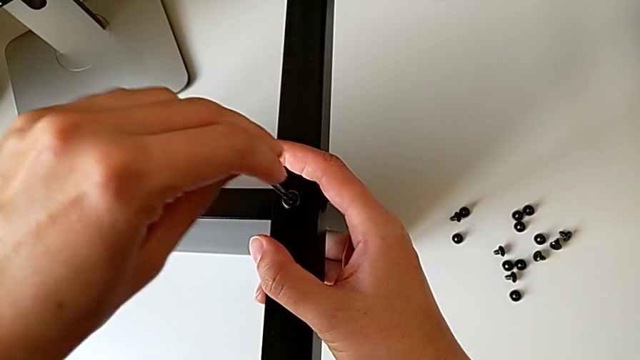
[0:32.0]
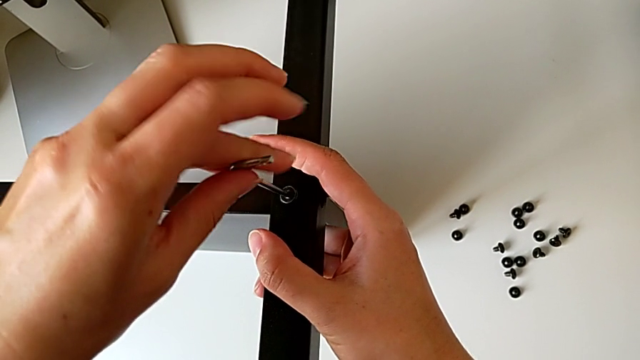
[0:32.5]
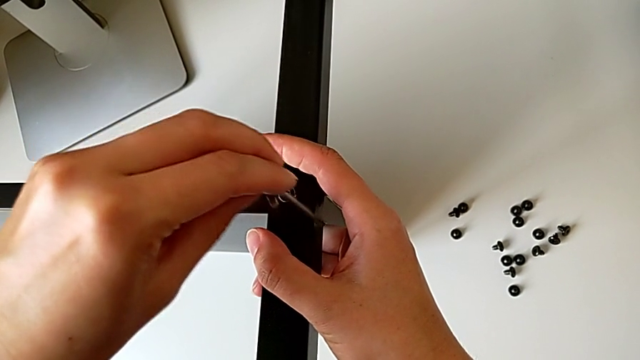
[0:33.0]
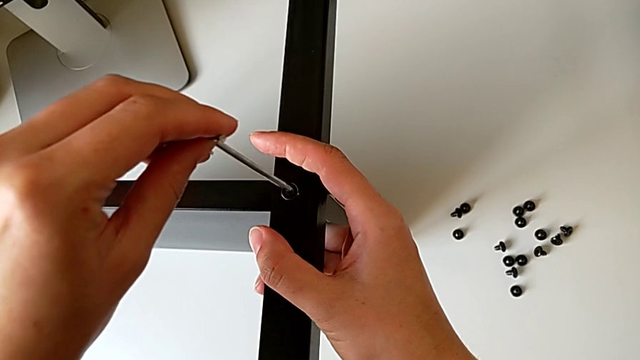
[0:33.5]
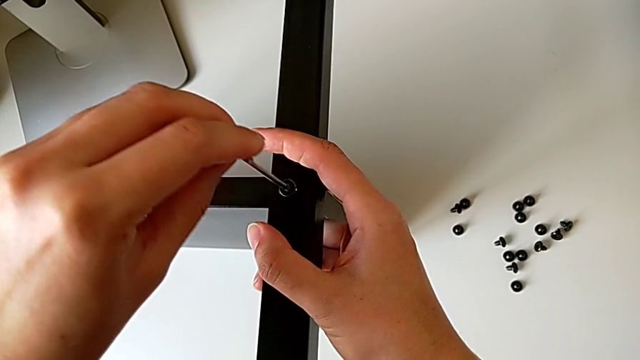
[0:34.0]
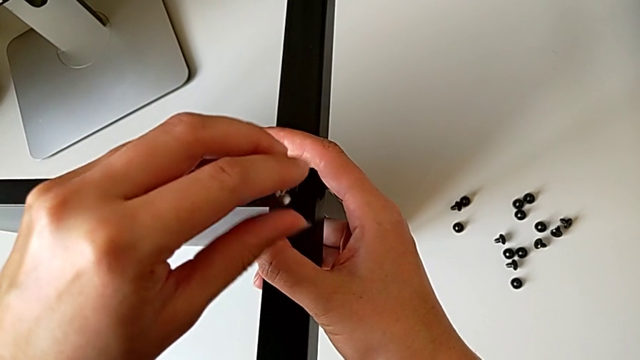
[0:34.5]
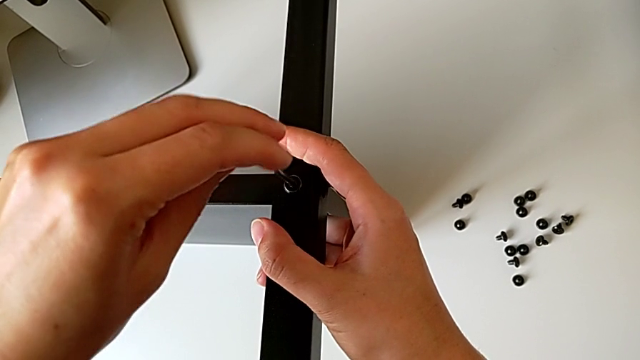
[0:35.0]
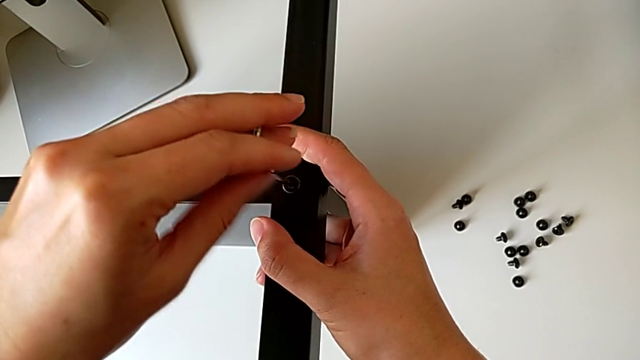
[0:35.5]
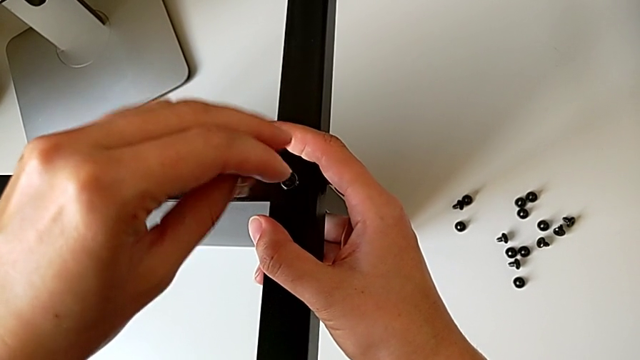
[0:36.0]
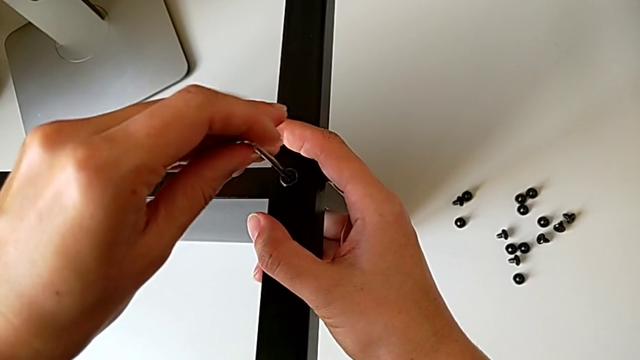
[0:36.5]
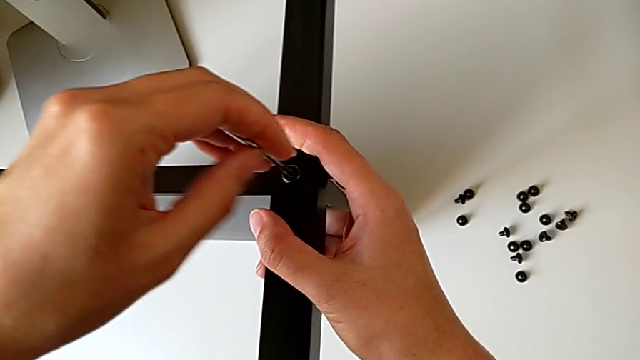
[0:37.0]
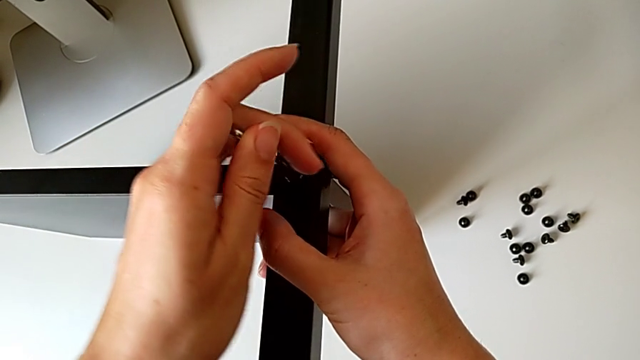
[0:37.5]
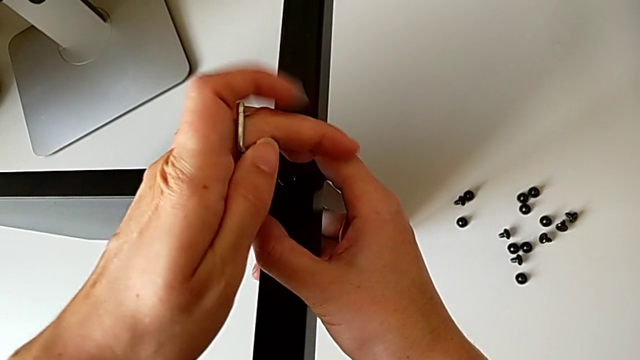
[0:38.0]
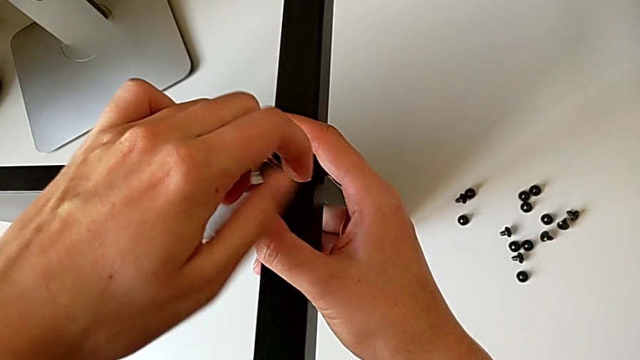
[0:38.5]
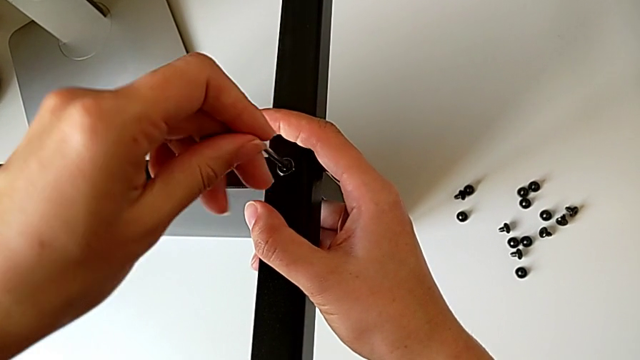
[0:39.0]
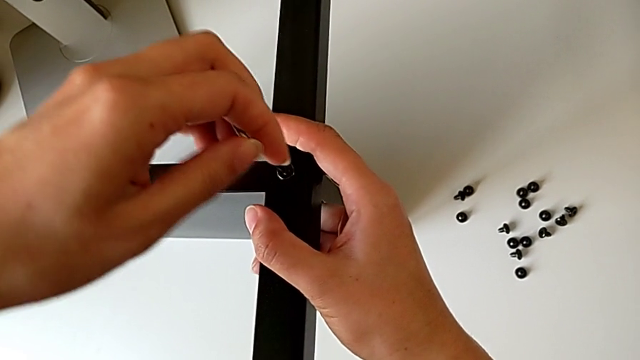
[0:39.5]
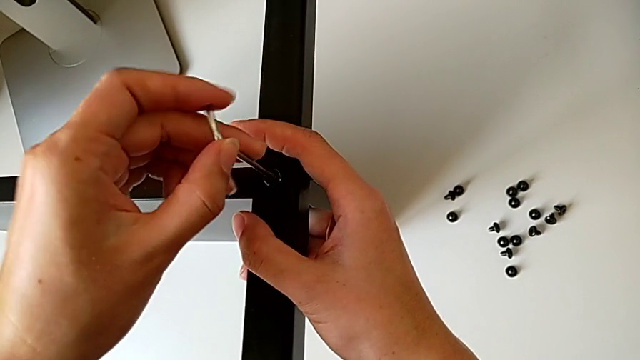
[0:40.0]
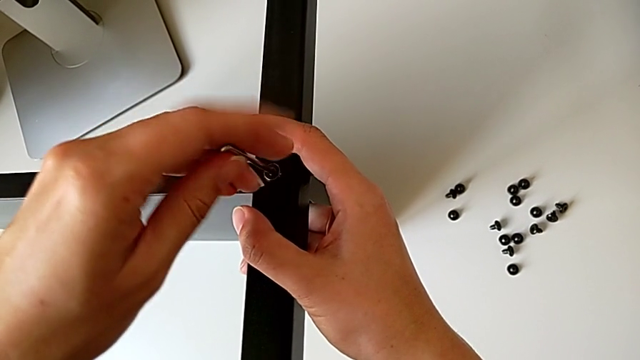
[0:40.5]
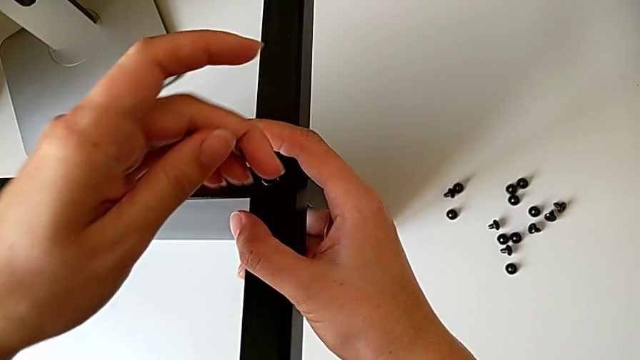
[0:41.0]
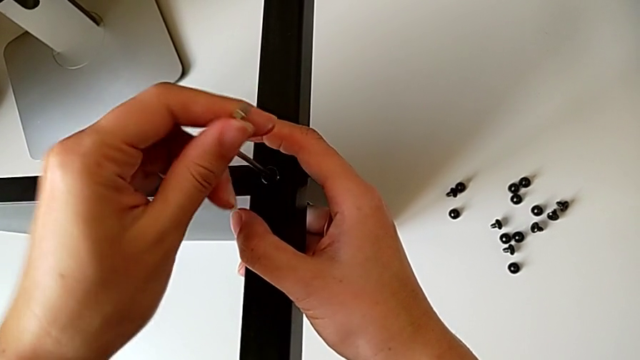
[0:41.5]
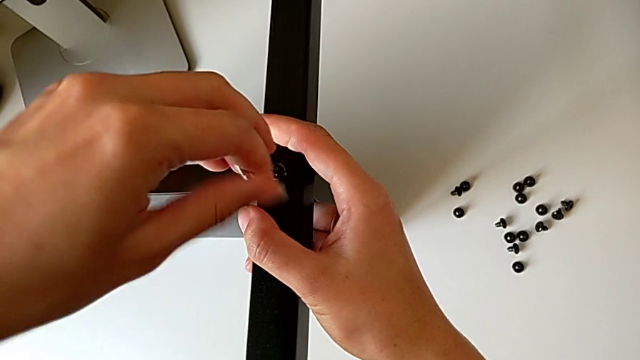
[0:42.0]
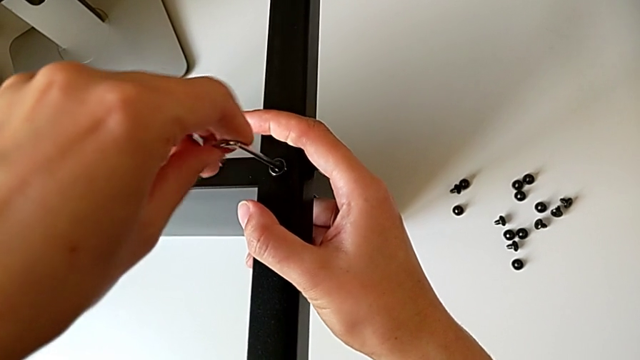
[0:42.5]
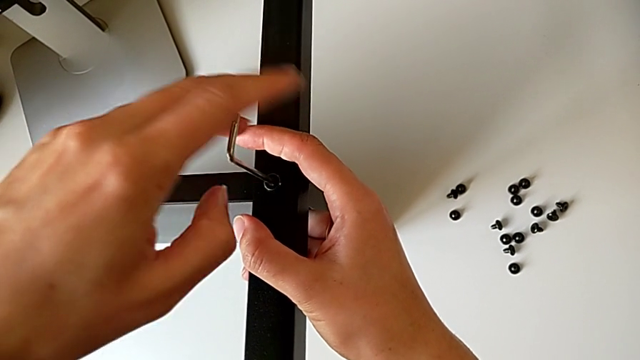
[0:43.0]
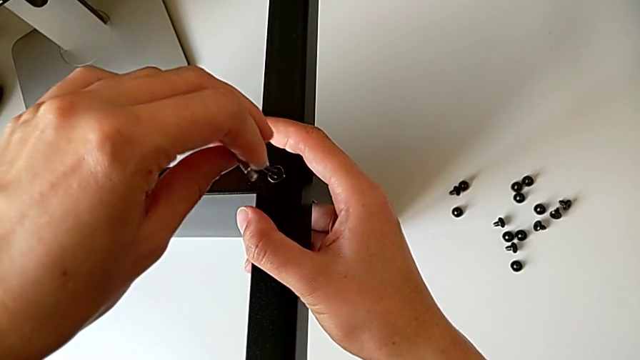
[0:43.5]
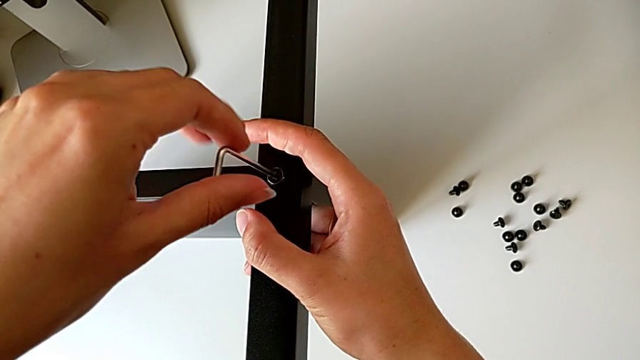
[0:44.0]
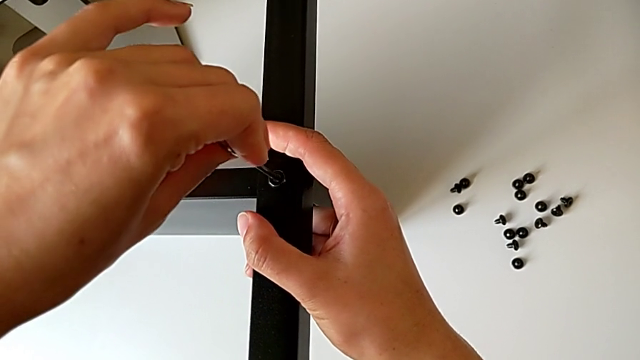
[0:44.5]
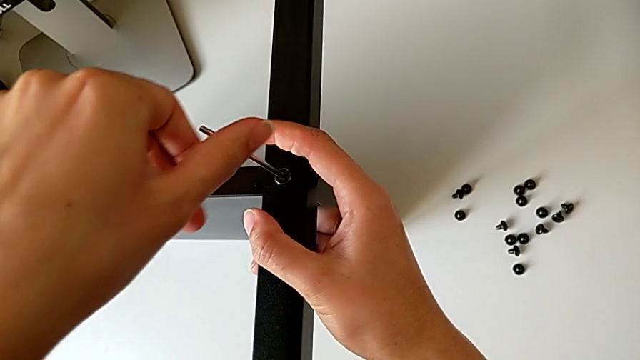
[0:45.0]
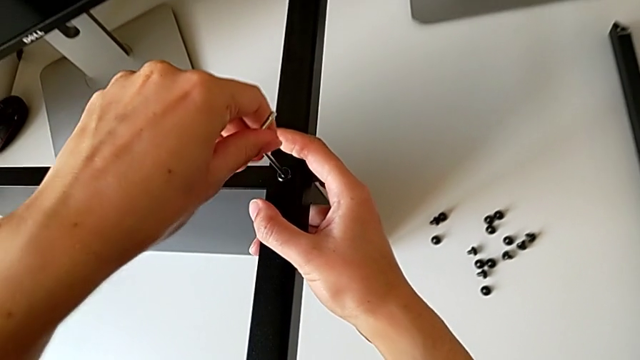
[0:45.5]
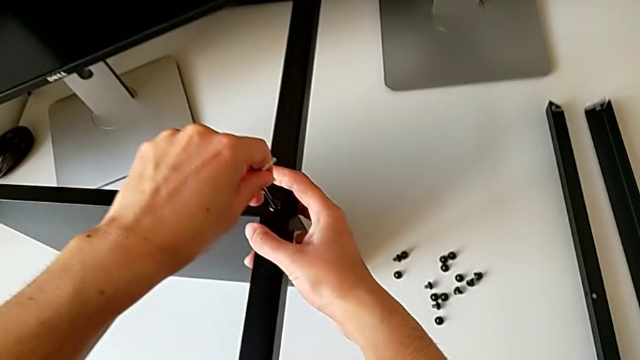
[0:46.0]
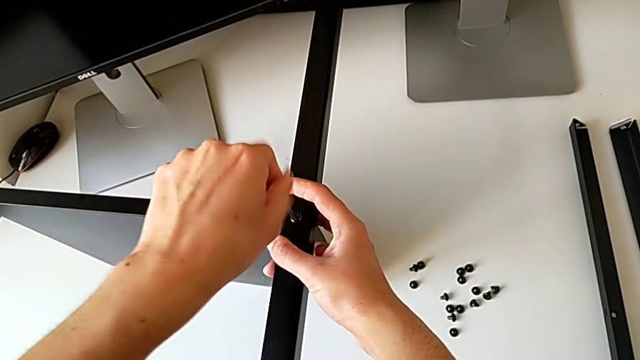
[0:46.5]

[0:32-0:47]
The camera wearer is screwing the first leg onto the shelf. They keep screwing the hex socket head and withdraw the Allen wrench.

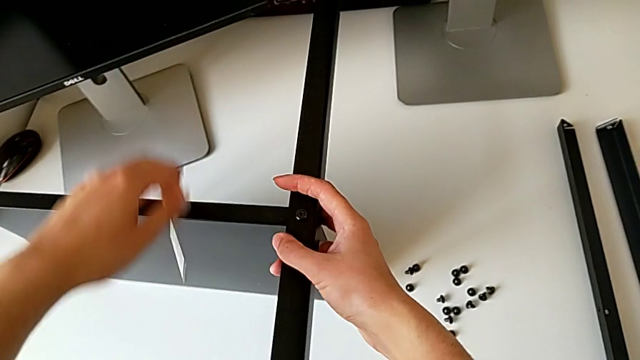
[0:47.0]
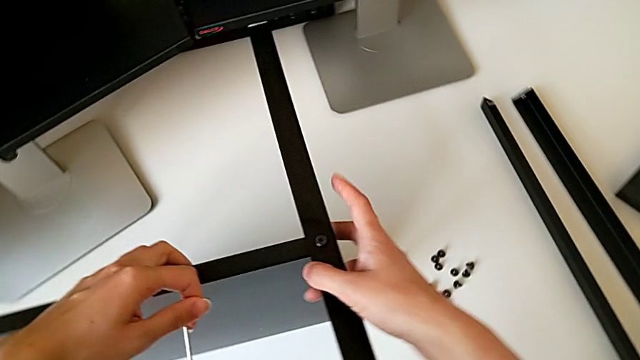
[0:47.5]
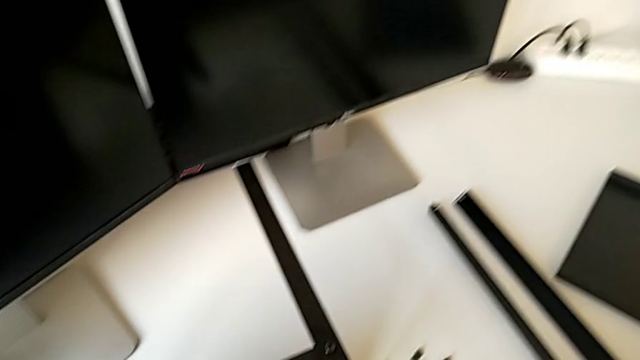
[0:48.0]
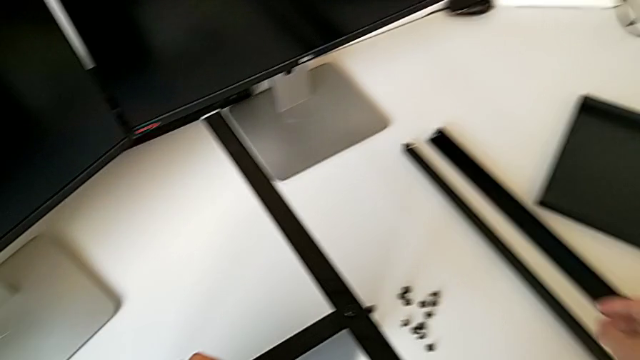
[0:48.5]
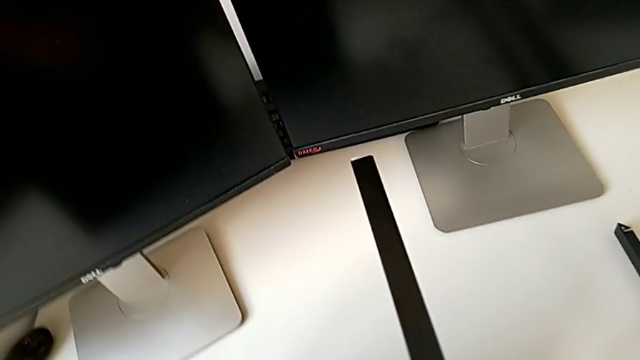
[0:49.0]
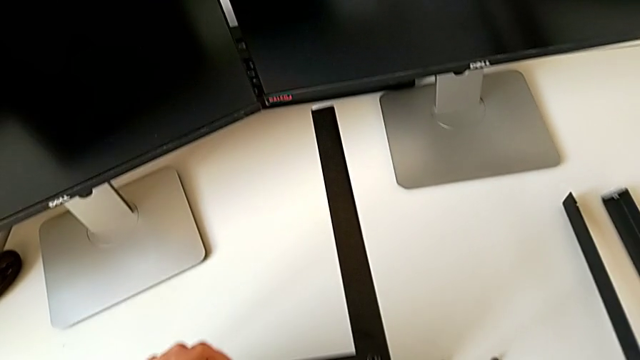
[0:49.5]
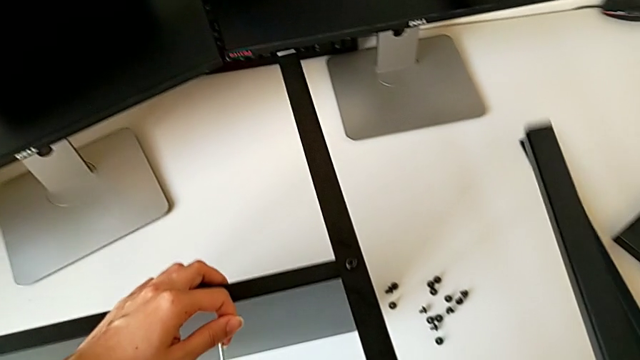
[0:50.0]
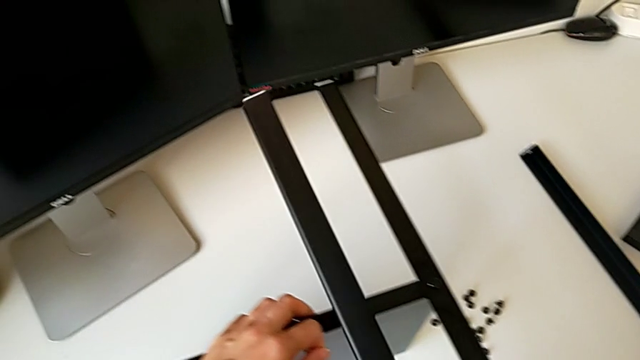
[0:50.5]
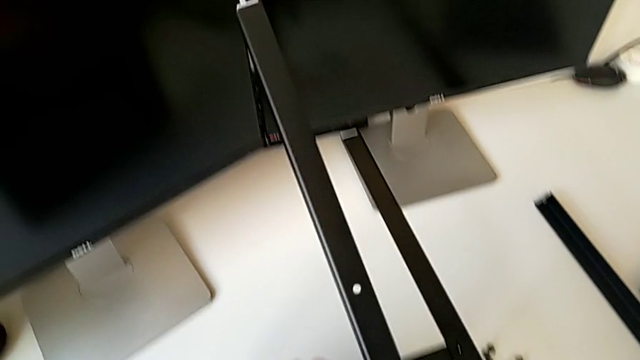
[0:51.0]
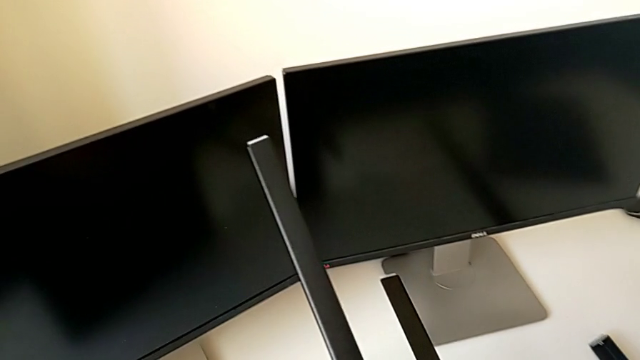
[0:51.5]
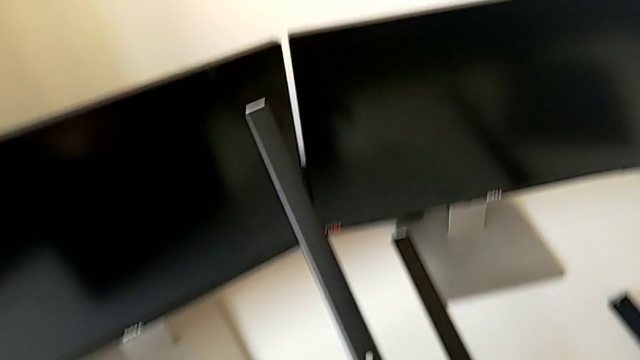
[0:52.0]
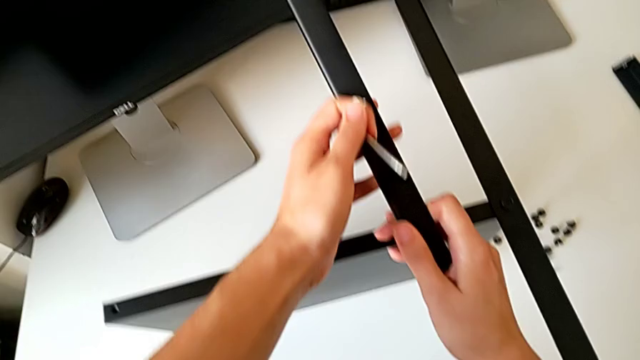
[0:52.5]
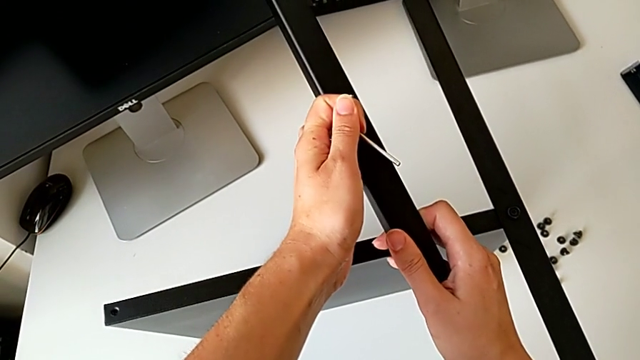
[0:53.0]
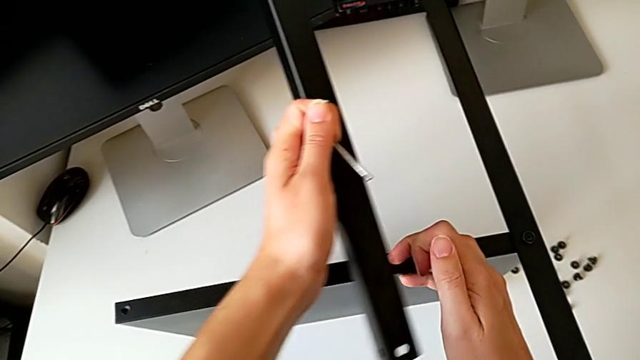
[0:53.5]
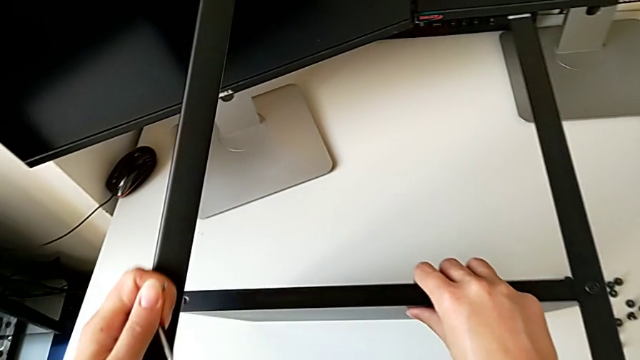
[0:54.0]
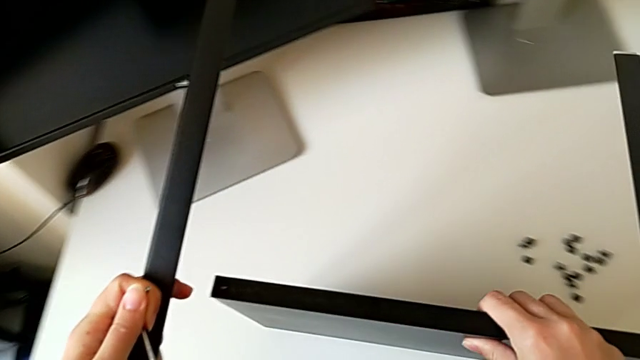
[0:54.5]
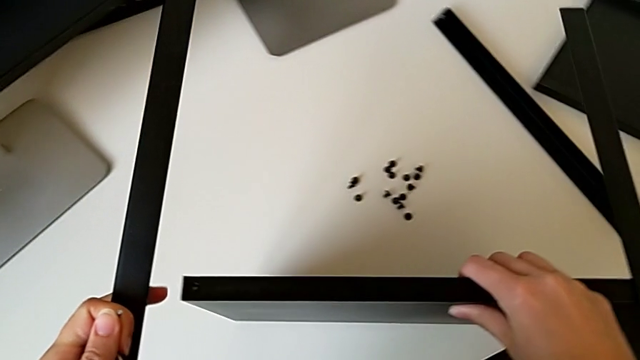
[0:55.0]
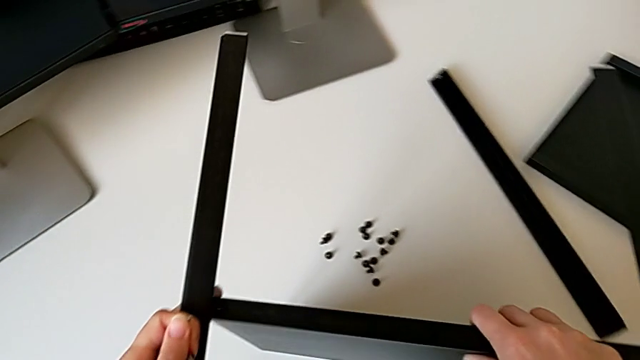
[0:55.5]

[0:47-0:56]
The camera wearer is screwing the second leg onto the shelf. They slide the nightstand, grab the leg, inspect it, grab it and slide the nightstand.
